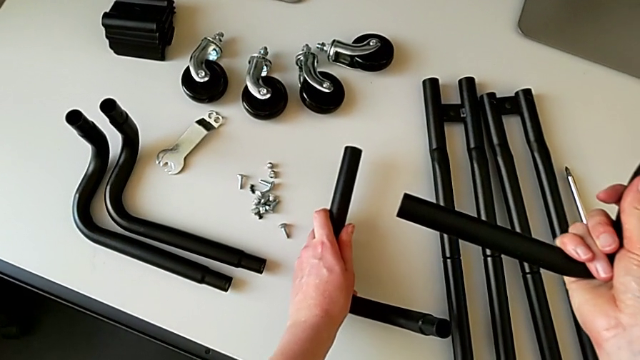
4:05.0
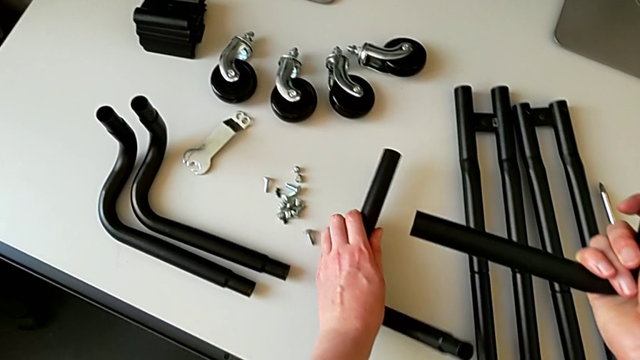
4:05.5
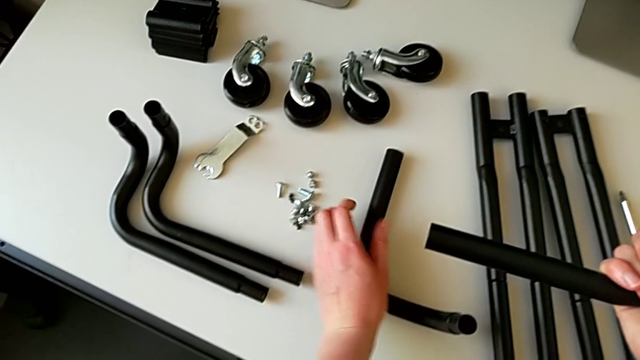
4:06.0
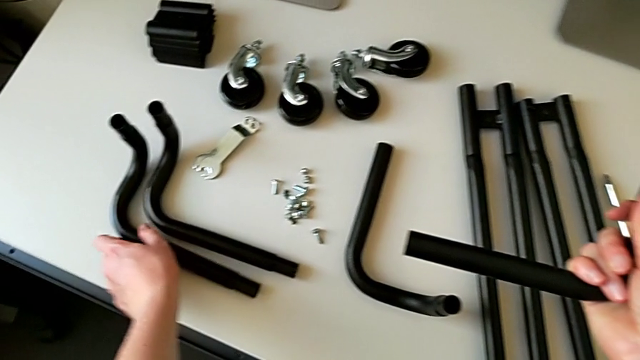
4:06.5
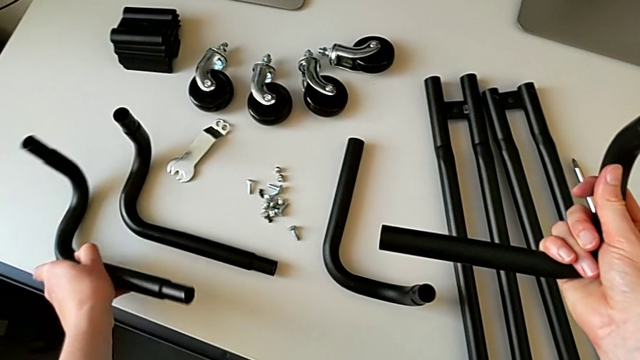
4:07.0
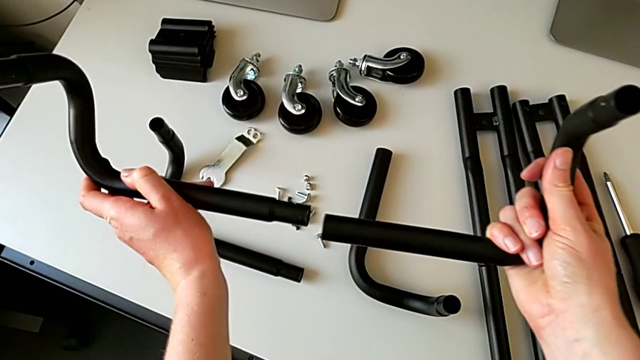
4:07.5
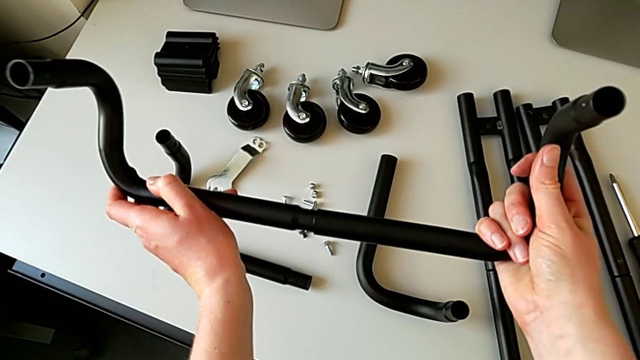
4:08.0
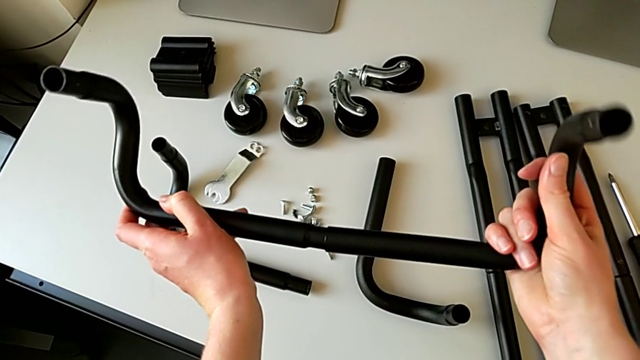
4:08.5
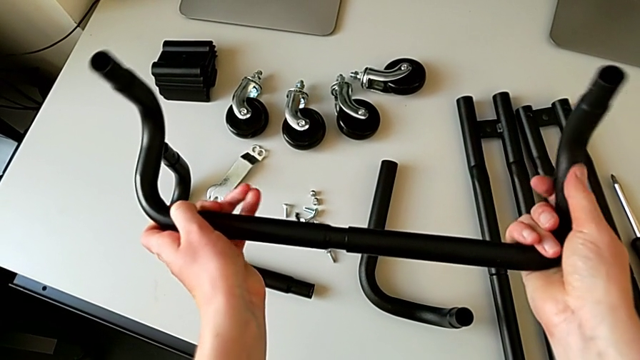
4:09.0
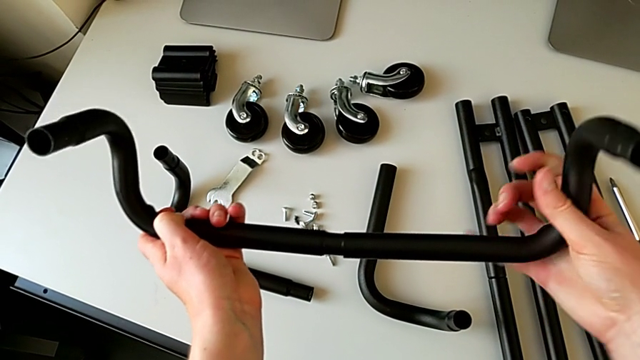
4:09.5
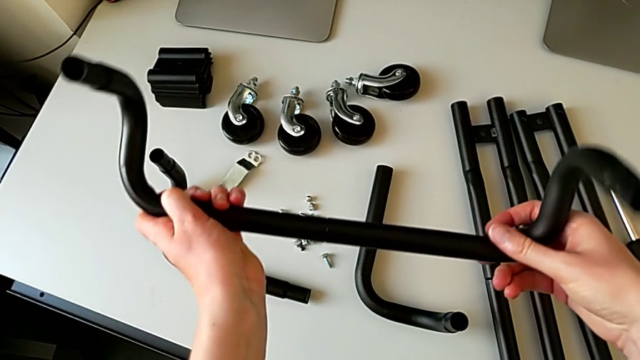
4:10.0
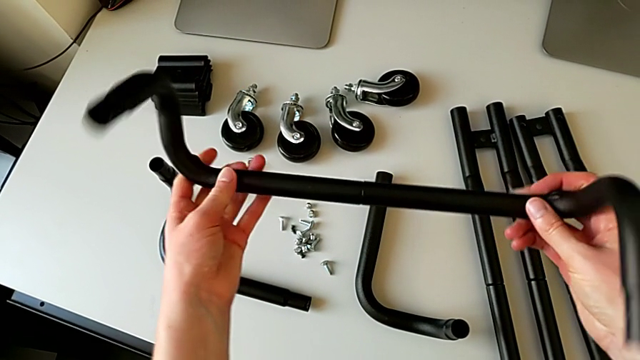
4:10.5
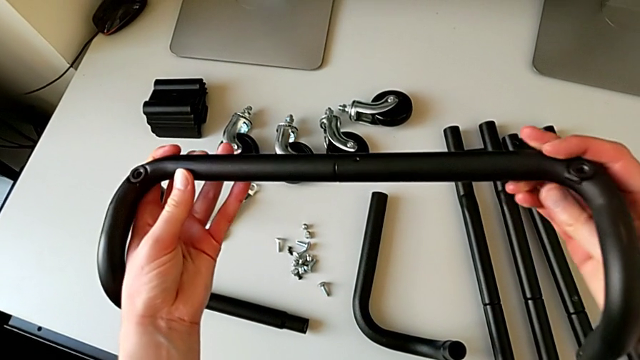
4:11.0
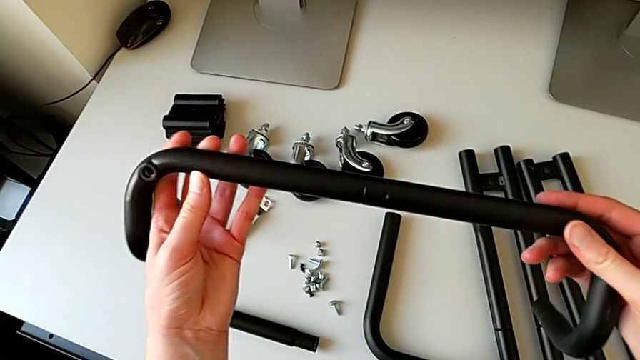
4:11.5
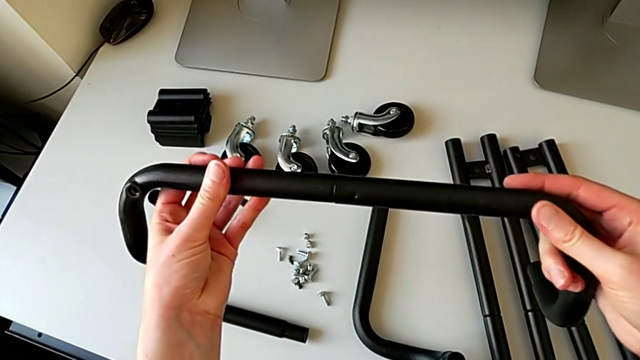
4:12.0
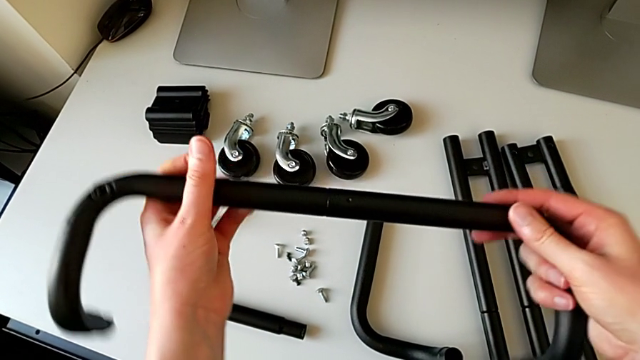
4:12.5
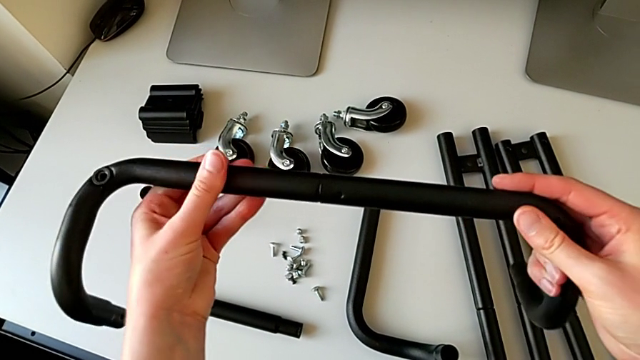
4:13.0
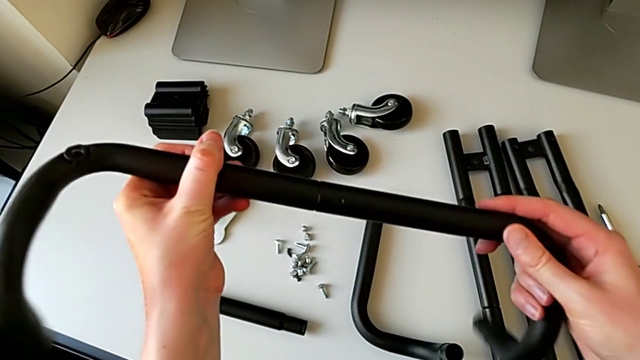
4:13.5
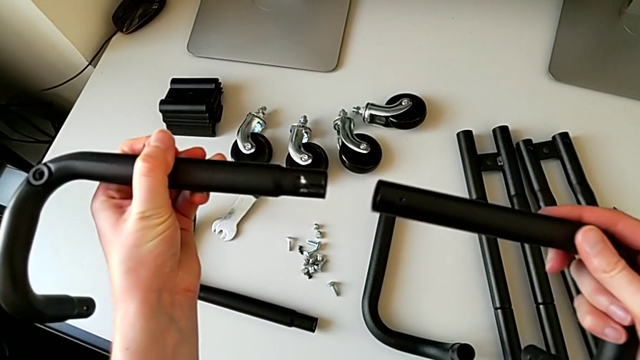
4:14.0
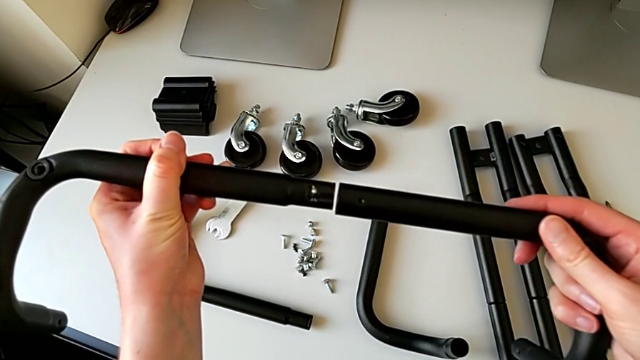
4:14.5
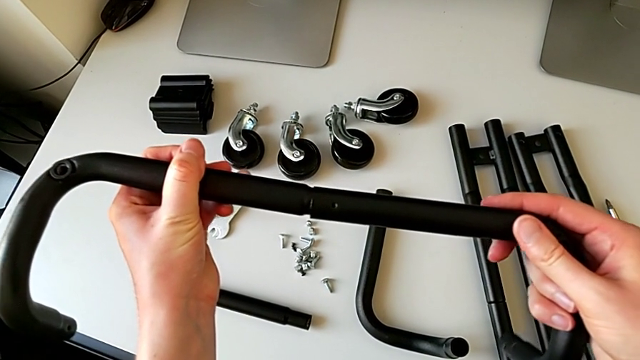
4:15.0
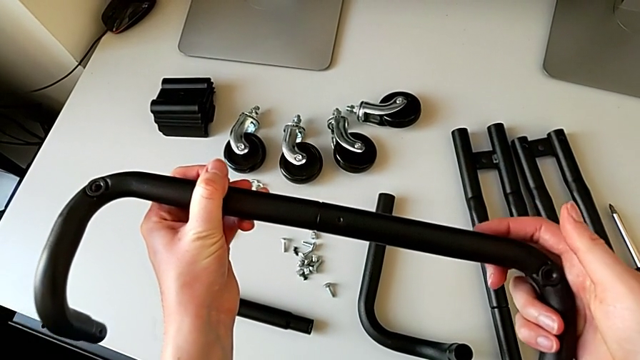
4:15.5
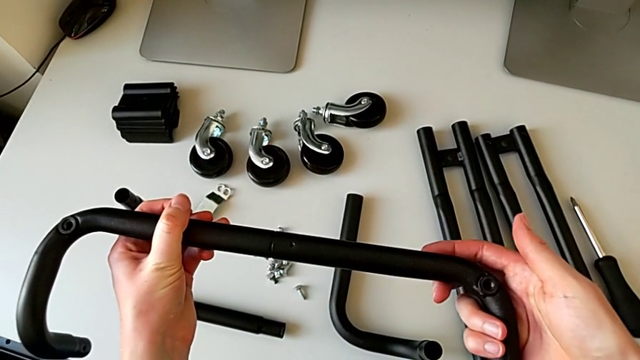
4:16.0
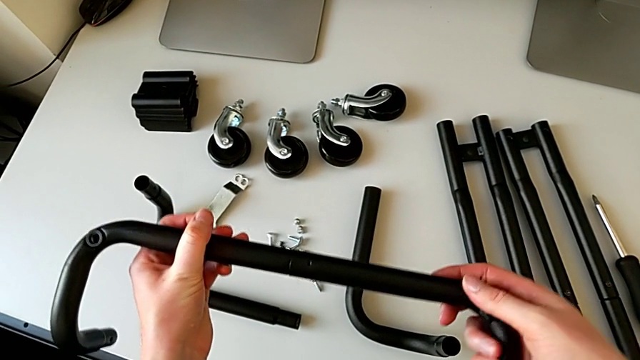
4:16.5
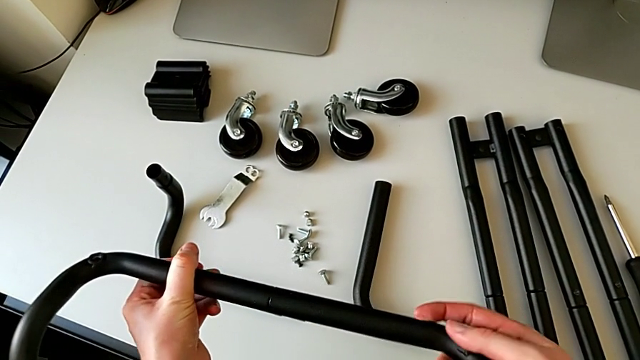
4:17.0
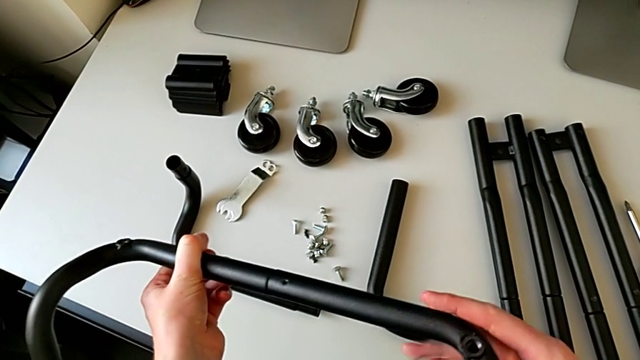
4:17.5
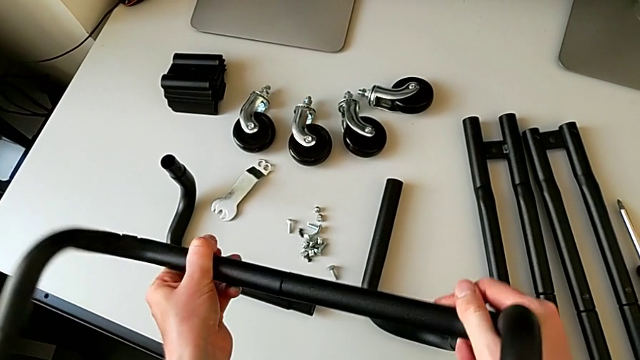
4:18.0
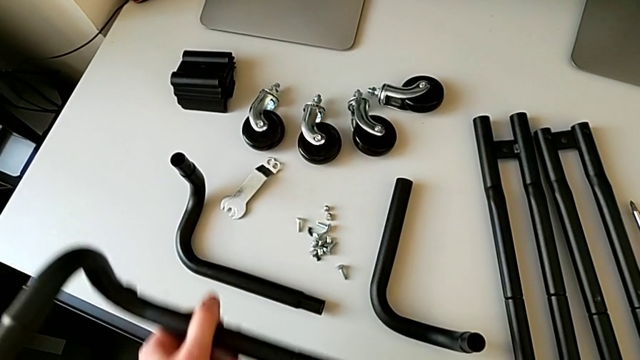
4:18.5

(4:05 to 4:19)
The camera wearer is assembling the bars on the left. They wrongly place the leg, grab it, assemble it, rotate the half frame, disassemble it, assemble the leg and wrongly align it.

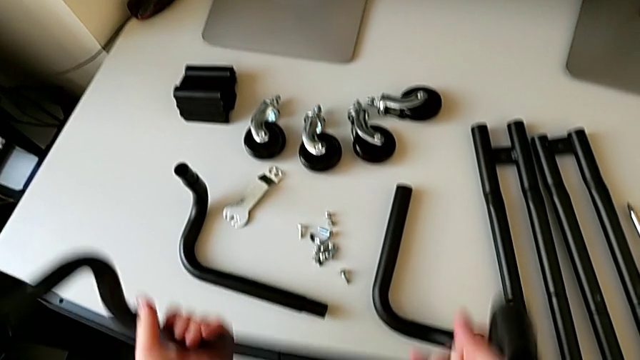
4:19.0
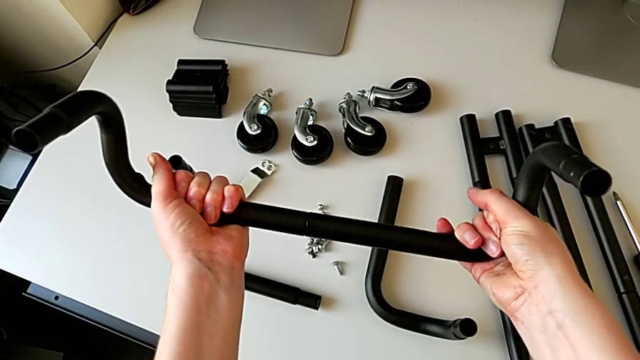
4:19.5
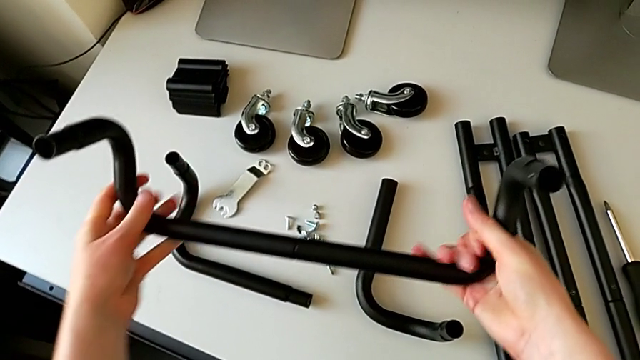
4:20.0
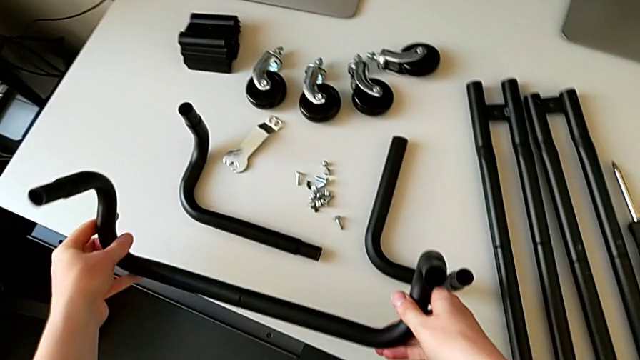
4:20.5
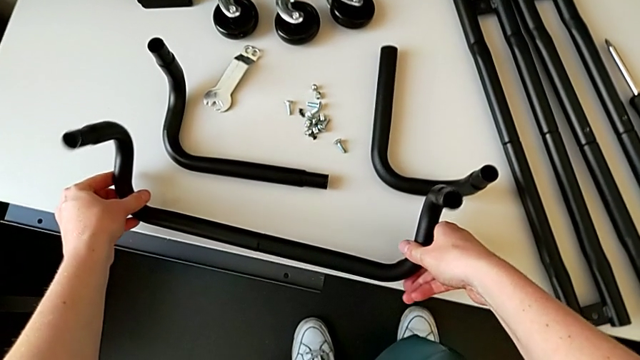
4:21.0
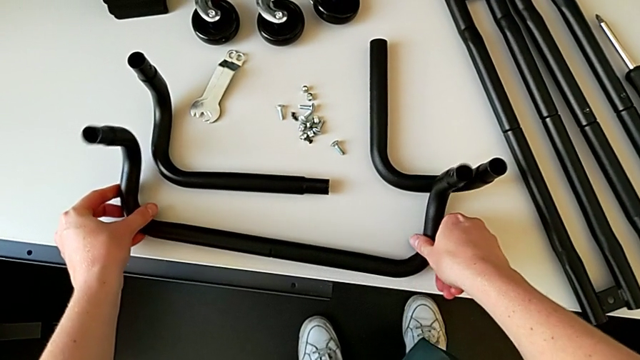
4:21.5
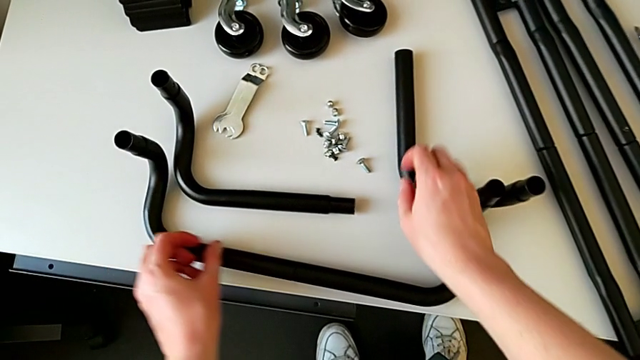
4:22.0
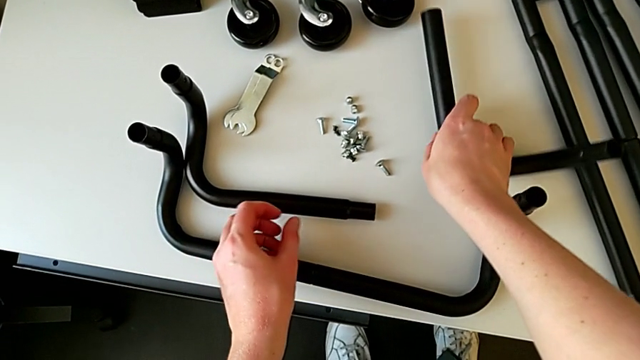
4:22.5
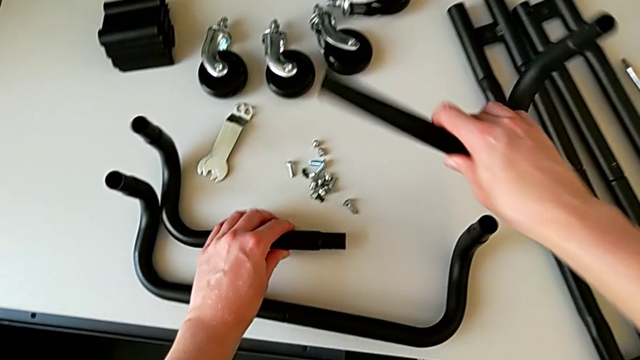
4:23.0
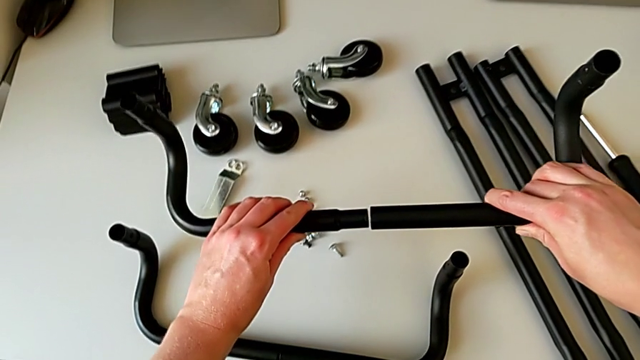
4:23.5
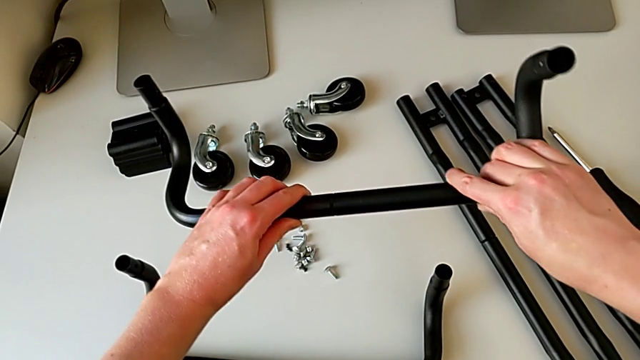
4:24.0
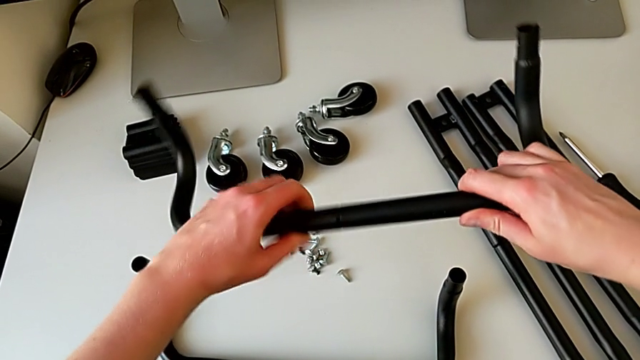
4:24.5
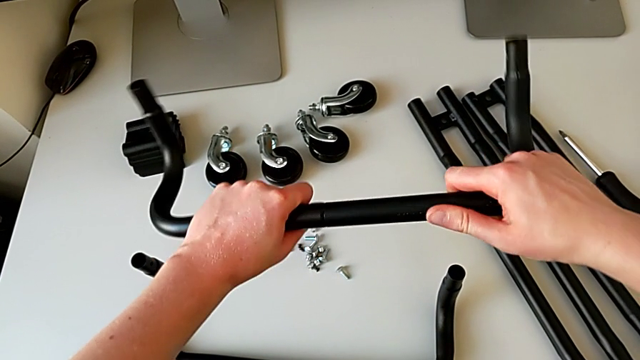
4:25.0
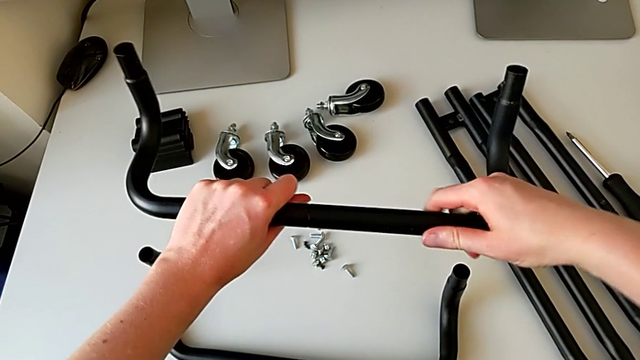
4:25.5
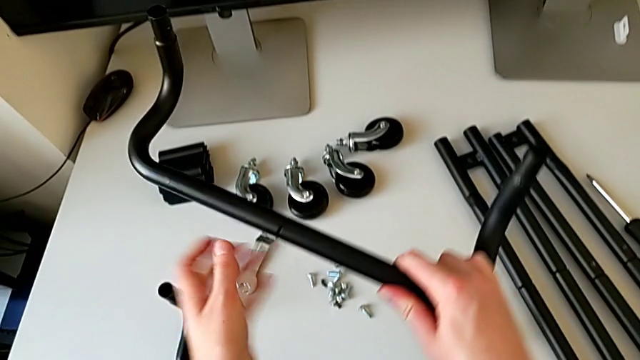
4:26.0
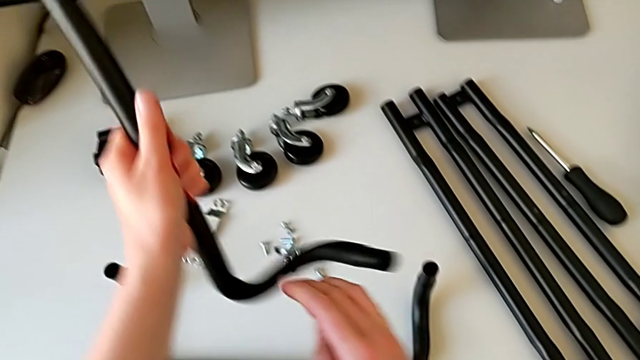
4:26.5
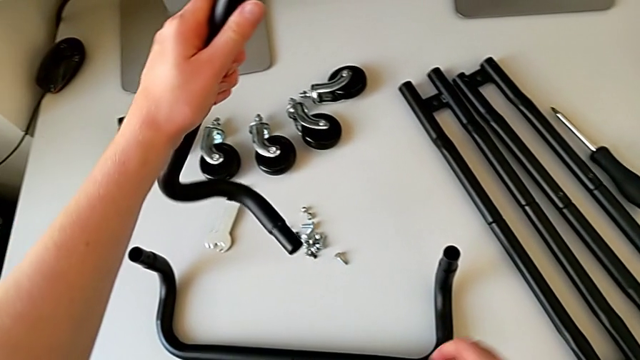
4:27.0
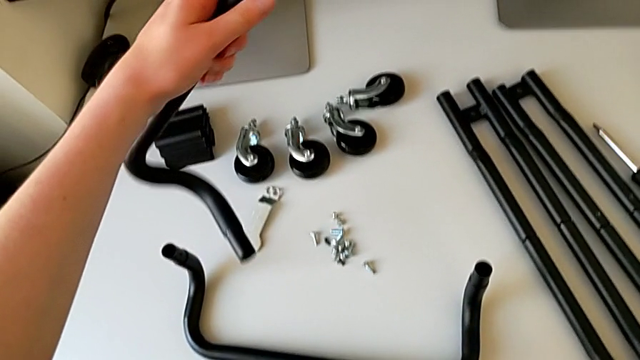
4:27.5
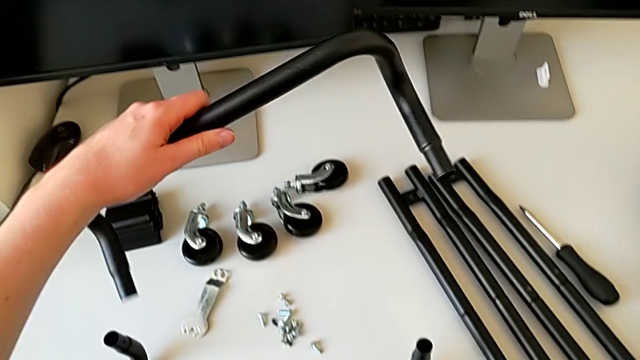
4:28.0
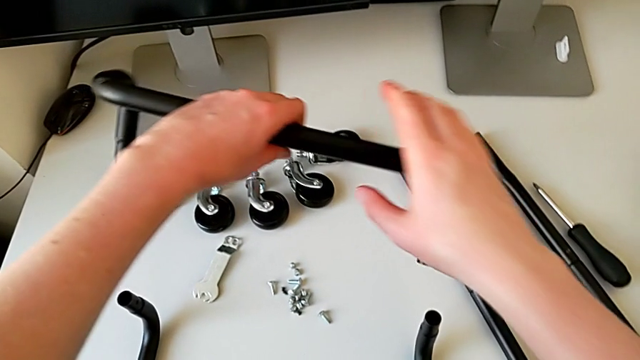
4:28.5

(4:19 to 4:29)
The camera wearer is assembling the bars on the left. They hold the half frame, place it, grab the leg with the right hand, grab it with the left hand, assemble it and rotate the half frame.
